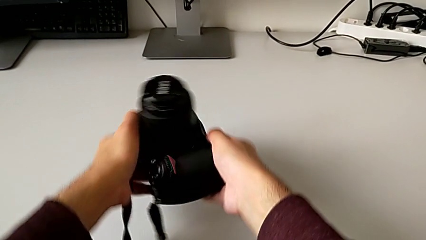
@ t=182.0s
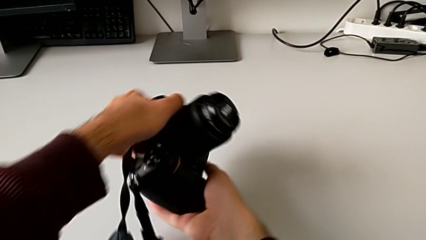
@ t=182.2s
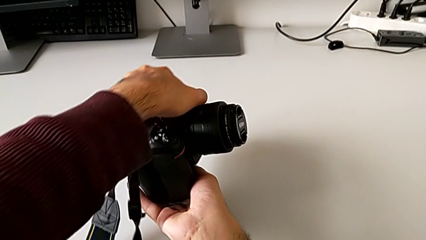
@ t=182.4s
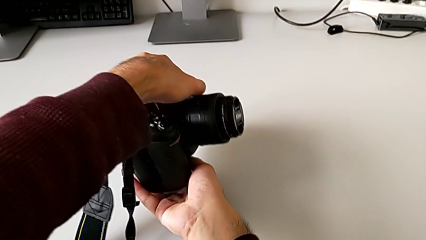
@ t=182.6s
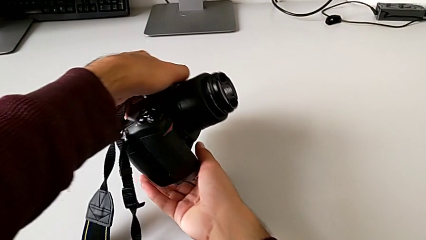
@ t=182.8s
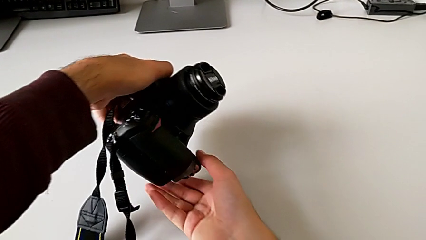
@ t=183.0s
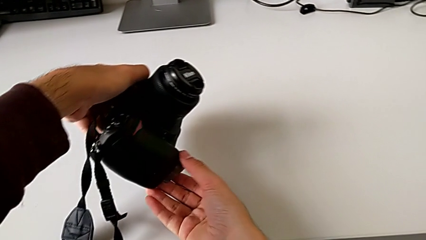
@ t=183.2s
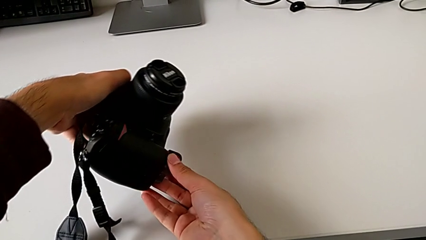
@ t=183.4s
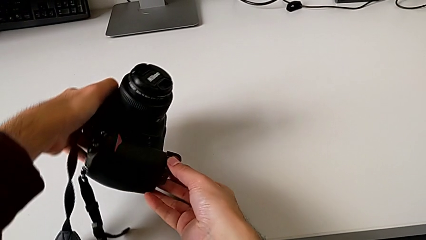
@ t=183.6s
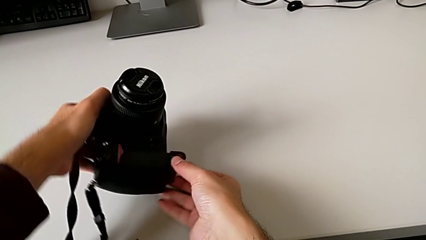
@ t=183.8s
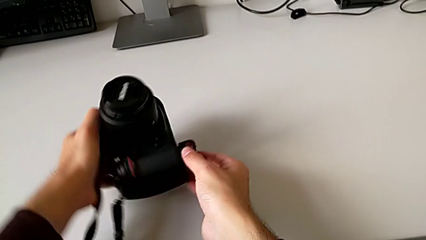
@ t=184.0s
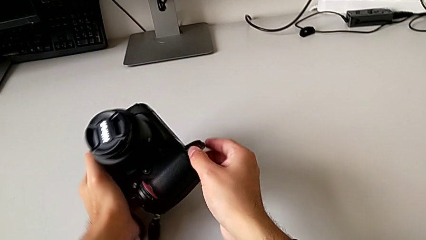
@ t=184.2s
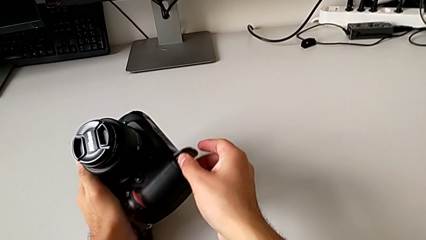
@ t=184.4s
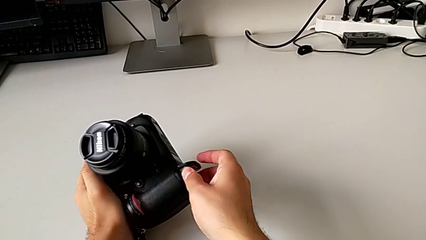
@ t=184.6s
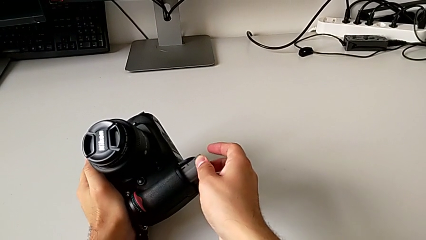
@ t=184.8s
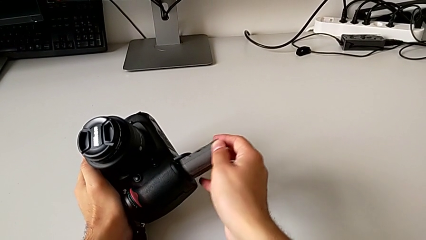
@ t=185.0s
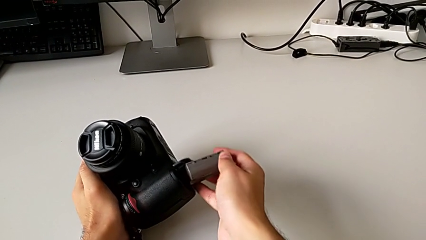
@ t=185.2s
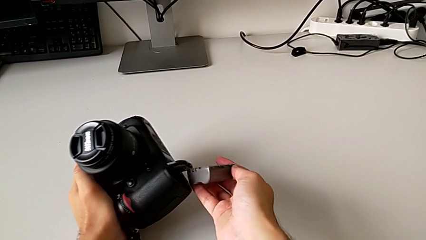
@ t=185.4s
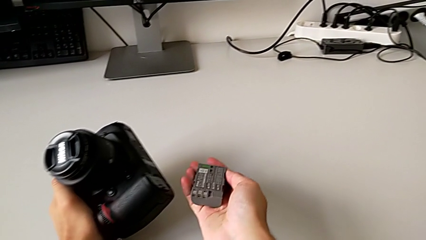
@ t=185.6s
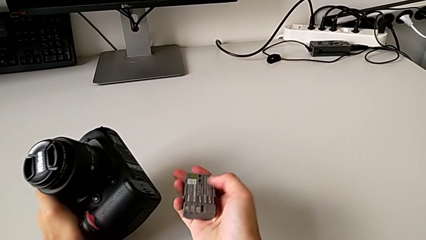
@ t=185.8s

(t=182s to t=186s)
The camera wearer is removing the battery from the DSLR. They flip the DSLR and withdraw the battery.

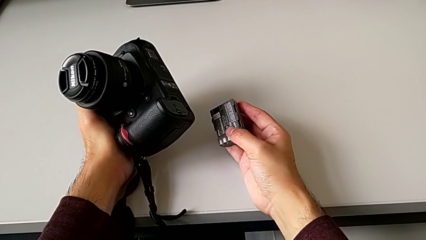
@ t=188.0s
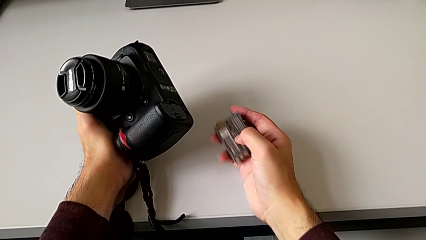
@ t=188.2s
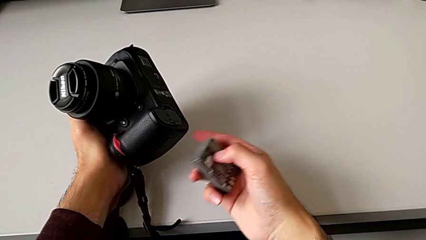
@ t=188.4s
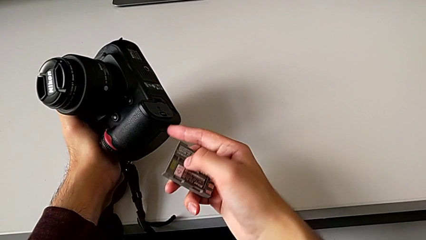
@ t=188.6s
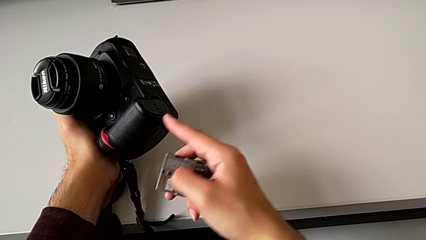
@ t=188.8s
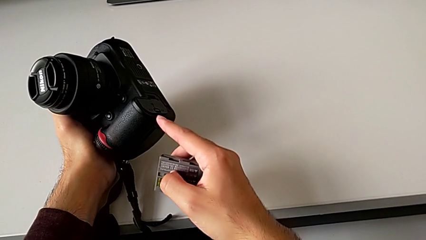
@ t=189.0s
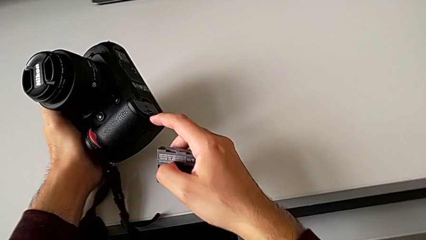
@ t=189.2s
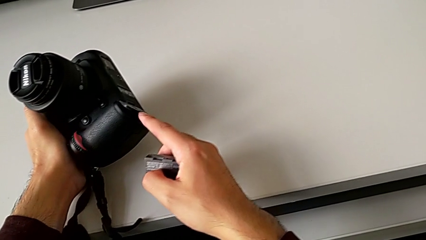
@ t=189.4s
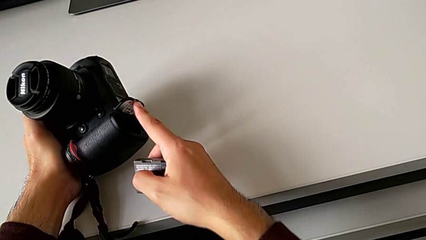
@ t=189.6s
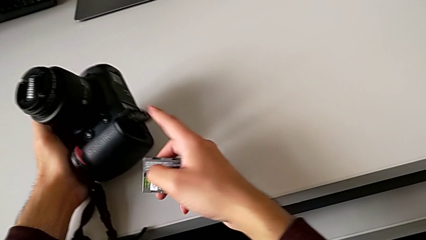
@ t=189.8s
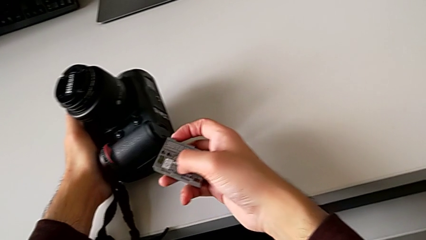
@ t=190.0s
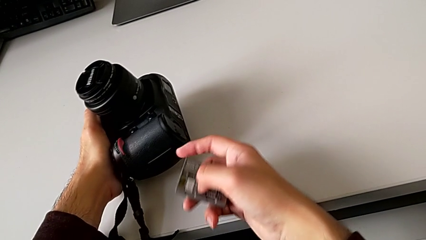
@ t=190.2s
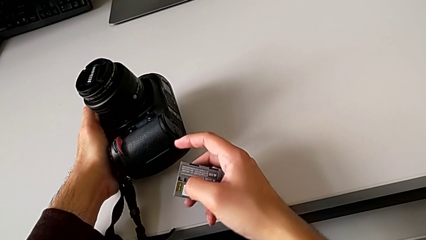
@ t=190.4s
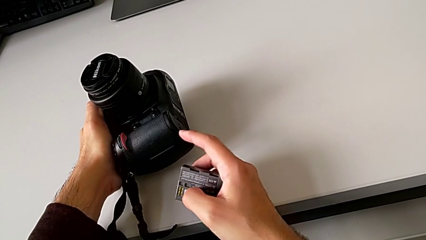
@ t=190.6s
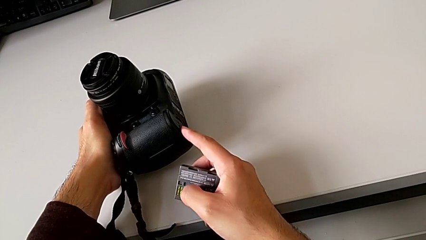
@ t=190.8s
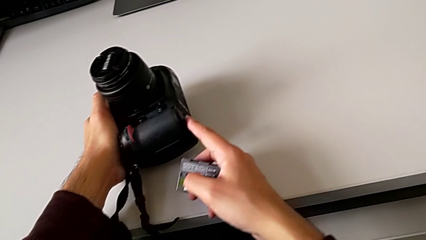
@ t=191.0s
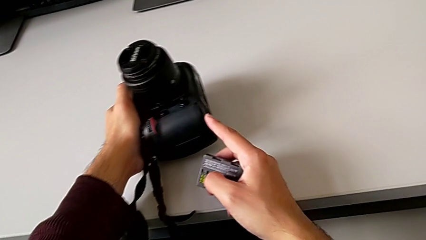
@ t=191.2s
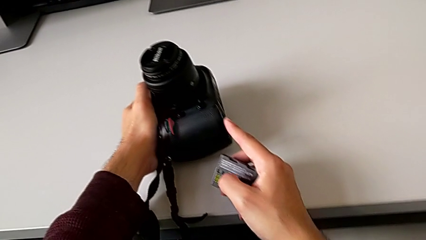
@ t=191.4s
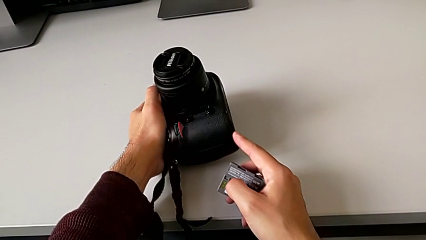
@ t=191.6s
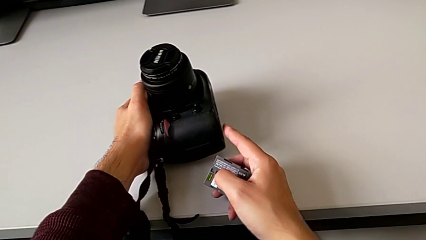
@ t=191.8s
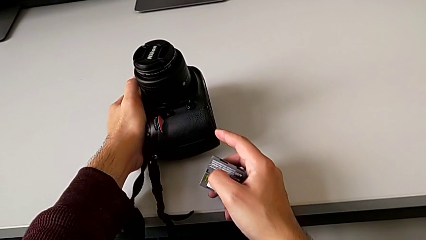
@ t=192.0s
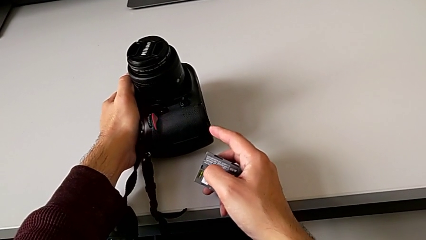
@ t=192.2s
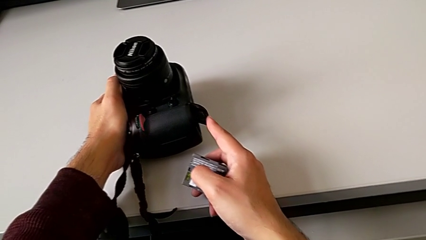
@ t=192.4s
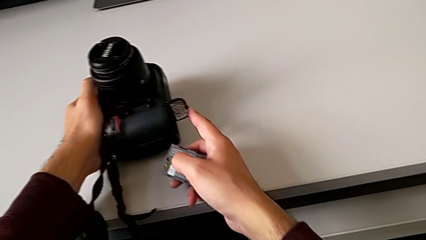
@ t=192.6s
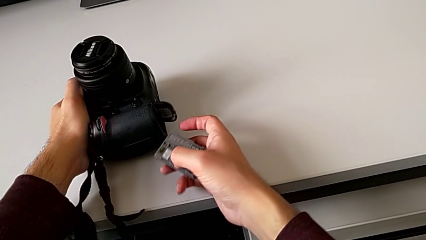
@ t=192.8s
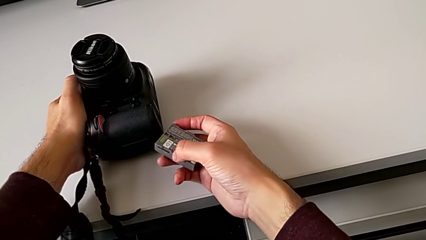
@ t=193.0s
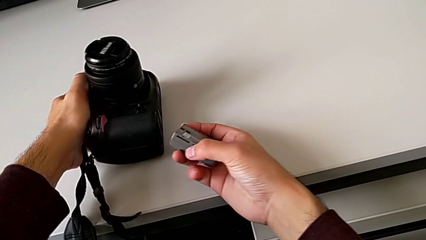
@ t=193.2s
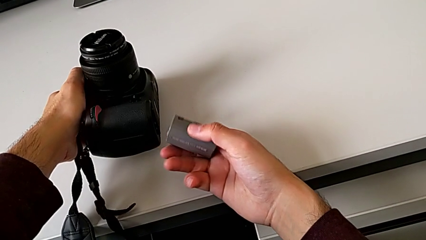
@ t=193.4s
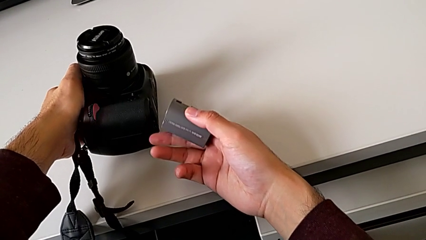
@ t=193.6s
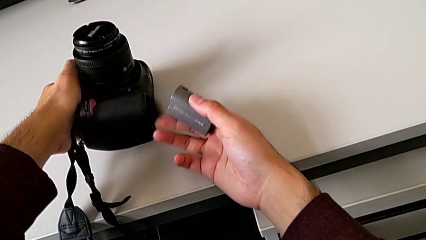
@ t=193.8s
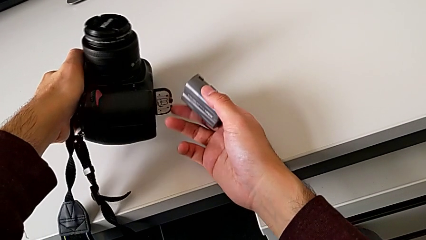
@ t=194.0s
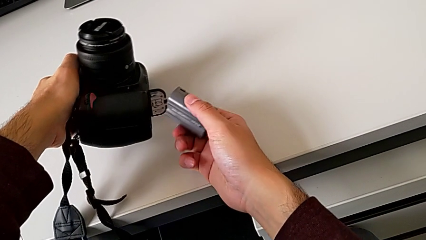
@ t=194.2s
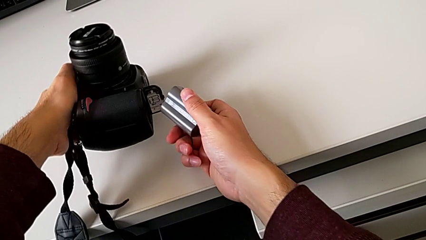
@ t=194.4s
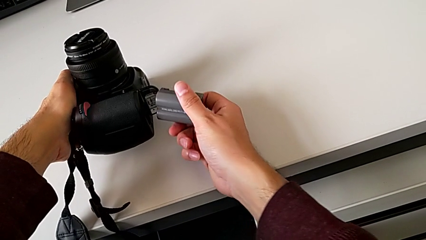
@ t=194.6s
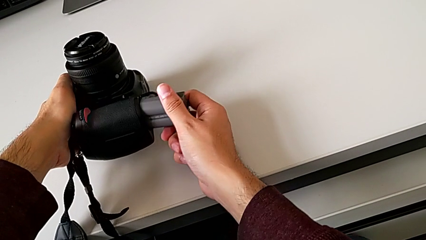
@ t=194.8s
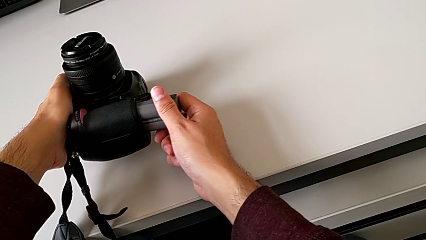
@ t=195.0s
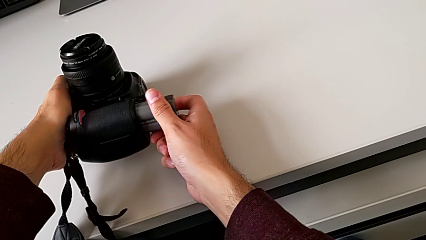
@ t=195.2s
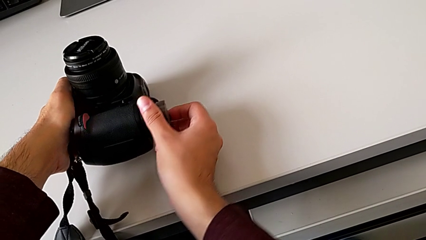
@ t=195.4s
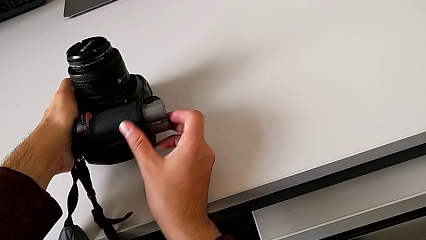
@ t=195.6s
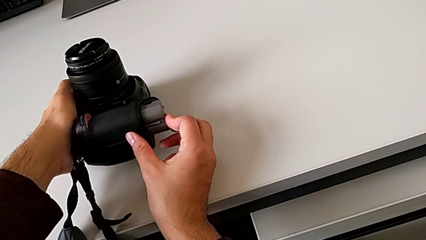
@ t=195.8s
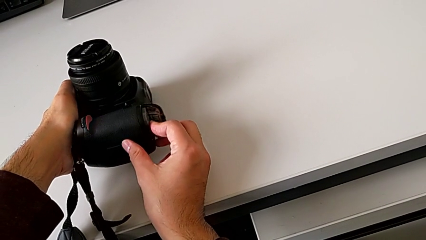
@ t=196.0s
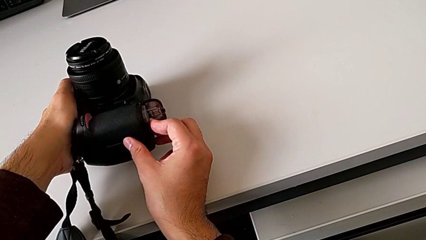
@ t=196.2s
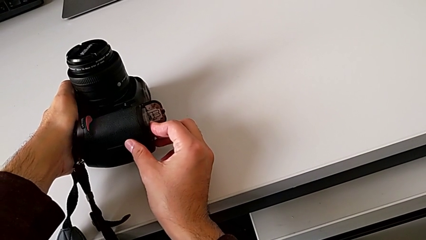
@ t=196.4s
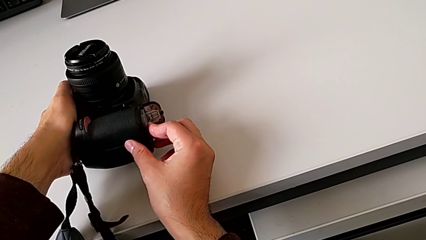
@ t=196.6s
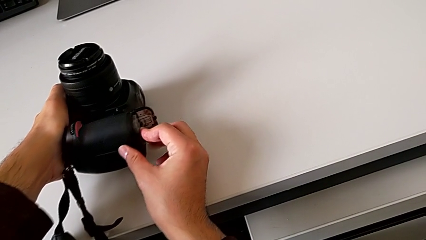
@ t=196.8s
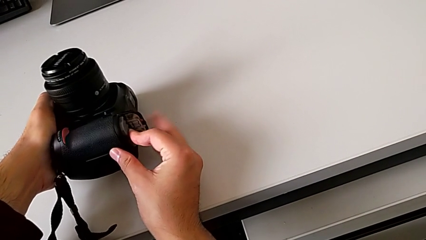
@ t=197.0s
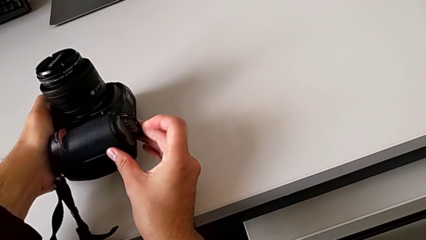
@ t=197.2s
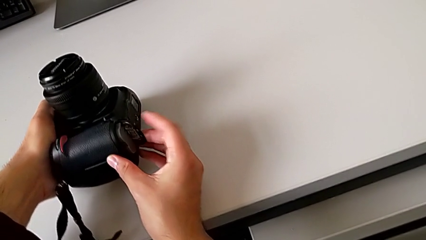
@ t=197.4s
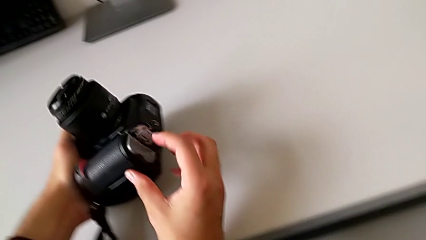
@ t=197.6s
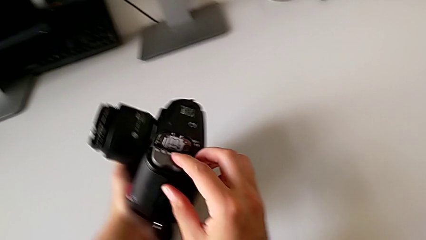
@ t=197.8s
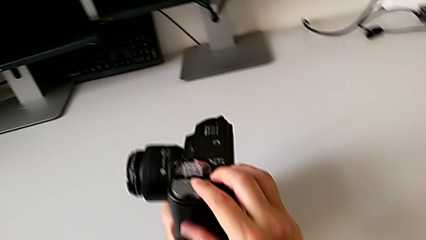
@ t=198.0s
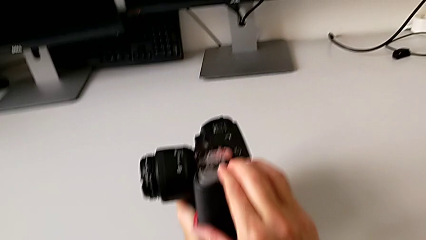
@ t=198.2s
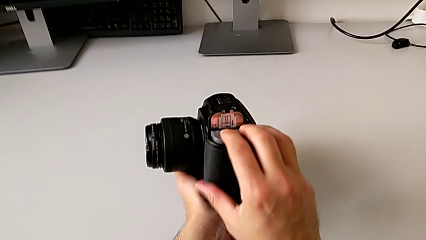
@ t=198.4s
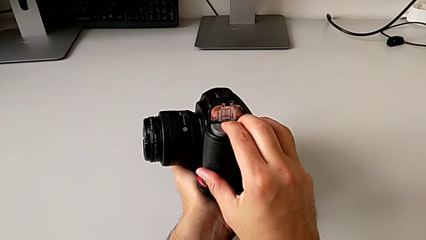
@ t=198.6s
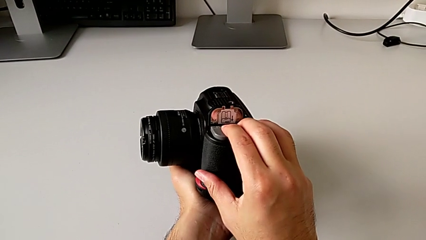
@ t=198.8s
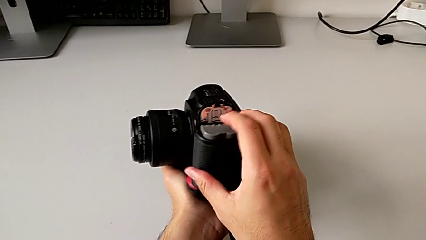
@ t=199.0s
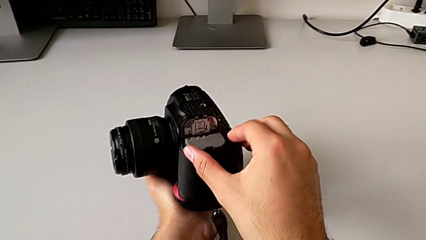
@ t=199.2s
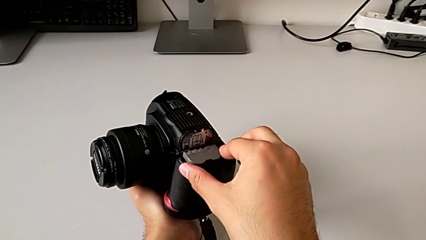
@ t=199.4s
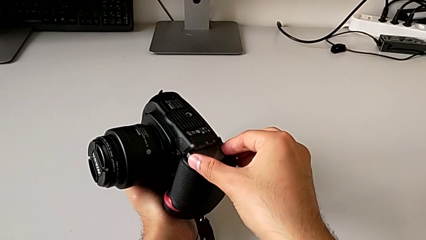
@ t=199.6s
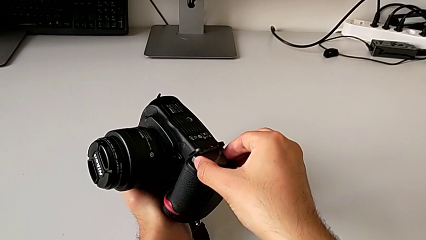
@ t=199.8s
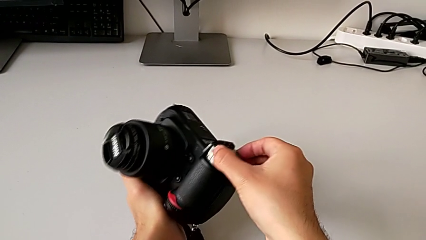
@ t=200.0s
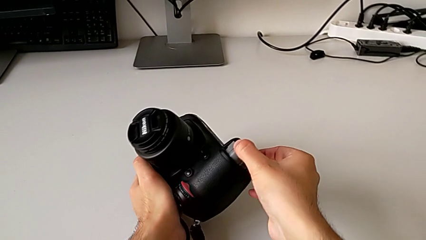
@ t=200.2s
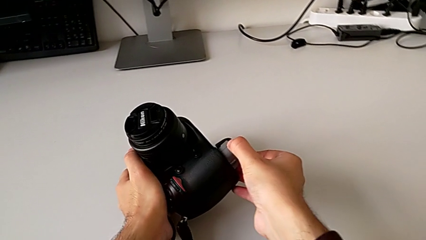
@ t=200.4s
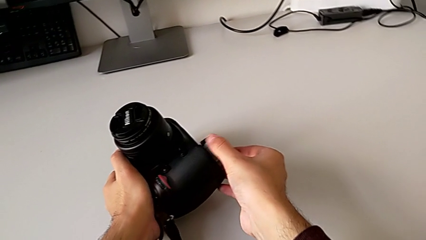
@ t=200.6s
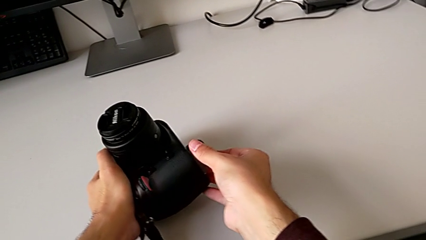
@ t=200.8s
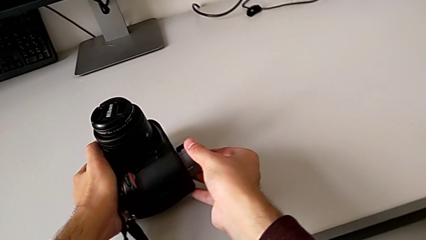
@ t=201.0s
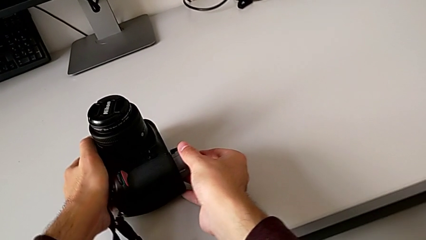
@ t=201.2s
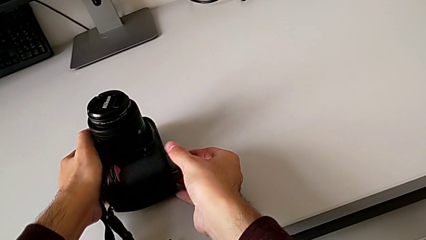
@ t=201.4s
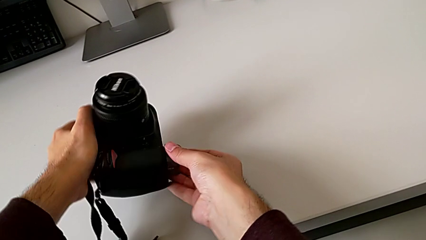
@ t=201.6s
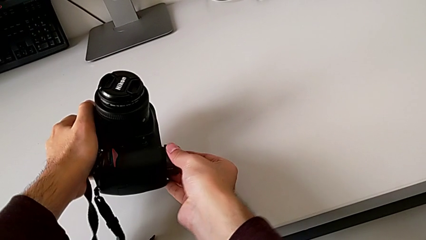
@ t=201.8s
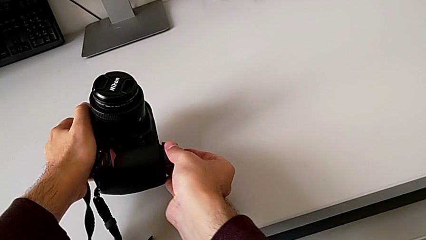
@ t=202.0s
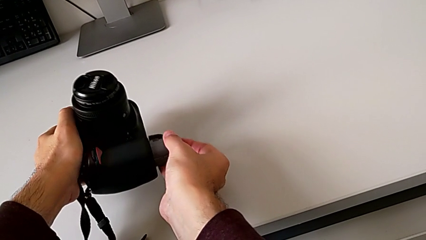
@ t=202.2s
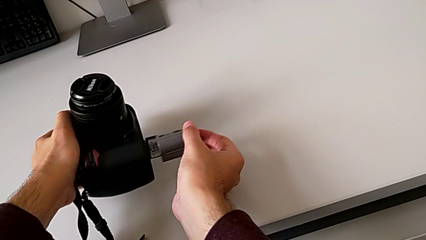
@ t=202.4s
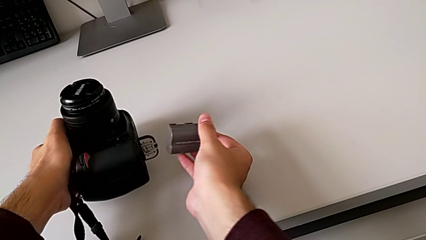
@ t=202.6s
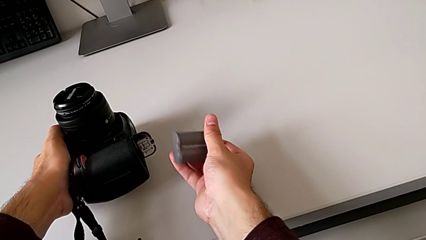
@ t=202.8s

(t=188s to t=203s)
The camera wearer is putting back the battery into the DSLR. They open the battery door, wrongly insert the battery upside down and press it, grab it and withdraw it.
